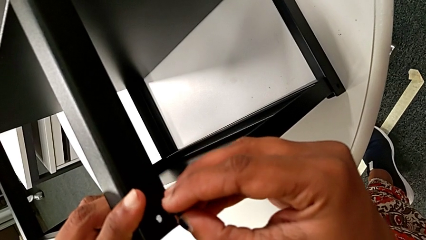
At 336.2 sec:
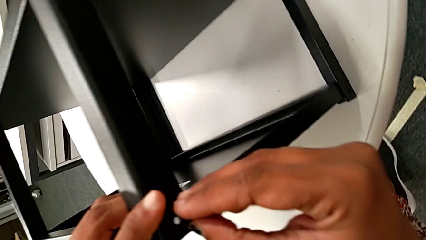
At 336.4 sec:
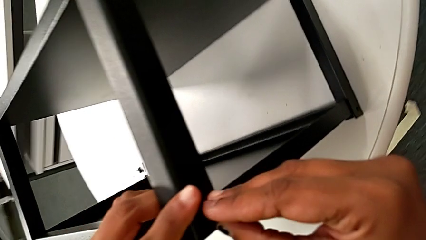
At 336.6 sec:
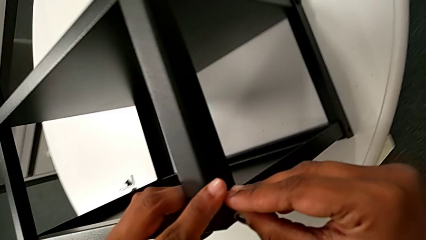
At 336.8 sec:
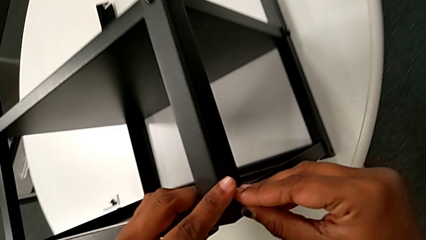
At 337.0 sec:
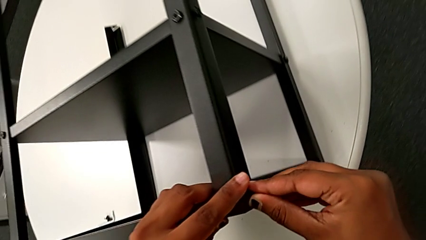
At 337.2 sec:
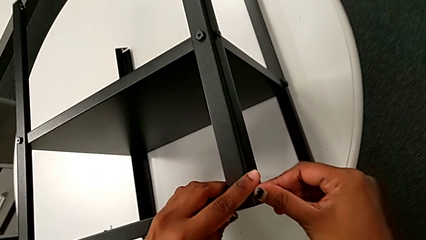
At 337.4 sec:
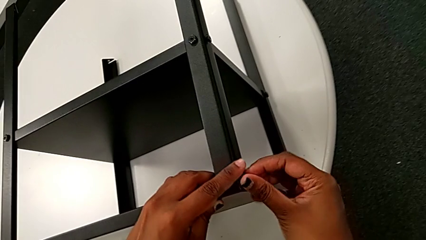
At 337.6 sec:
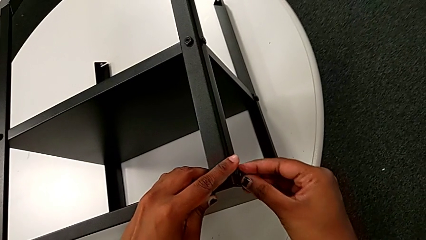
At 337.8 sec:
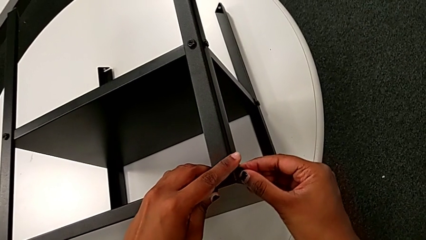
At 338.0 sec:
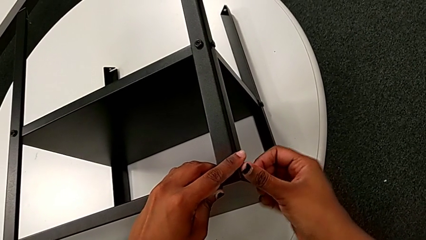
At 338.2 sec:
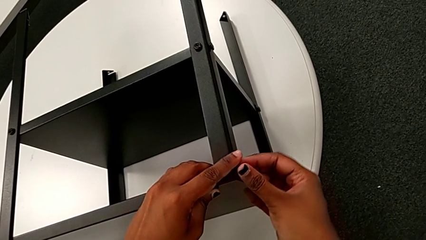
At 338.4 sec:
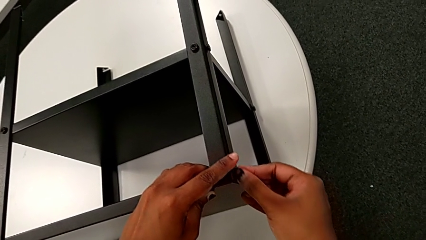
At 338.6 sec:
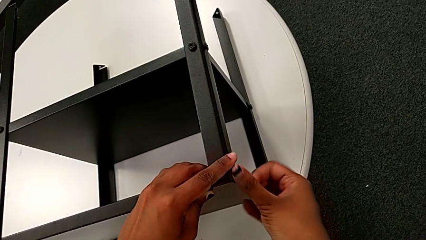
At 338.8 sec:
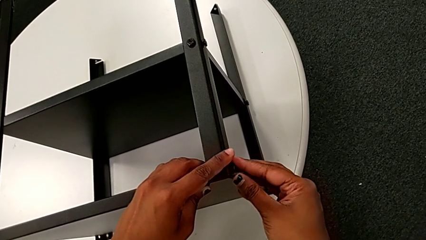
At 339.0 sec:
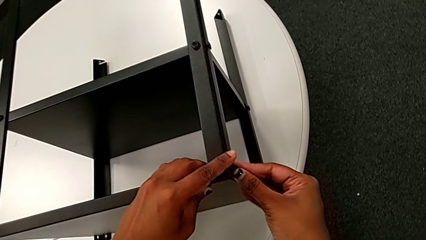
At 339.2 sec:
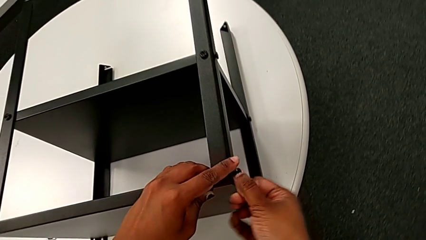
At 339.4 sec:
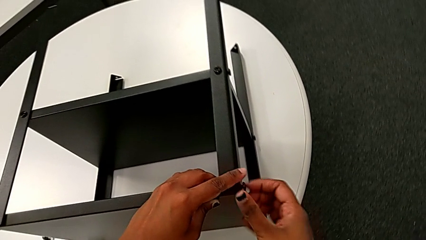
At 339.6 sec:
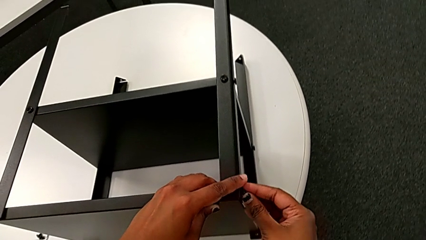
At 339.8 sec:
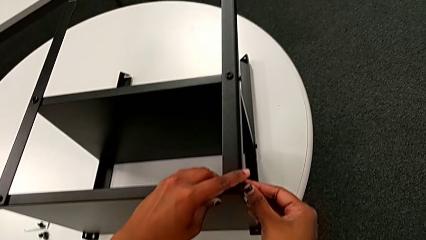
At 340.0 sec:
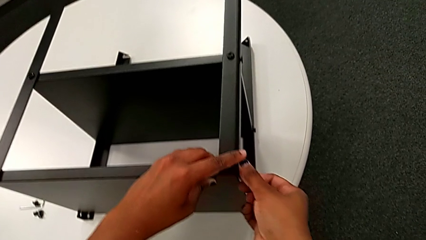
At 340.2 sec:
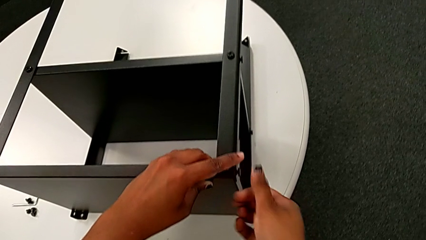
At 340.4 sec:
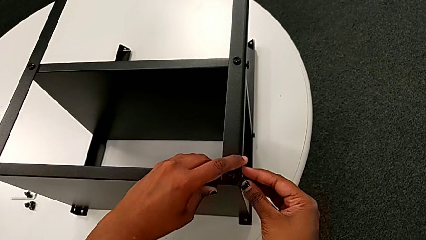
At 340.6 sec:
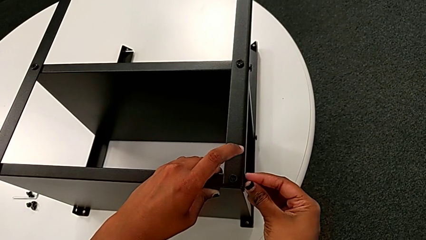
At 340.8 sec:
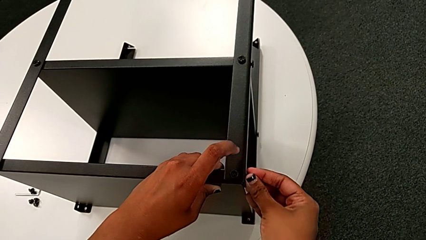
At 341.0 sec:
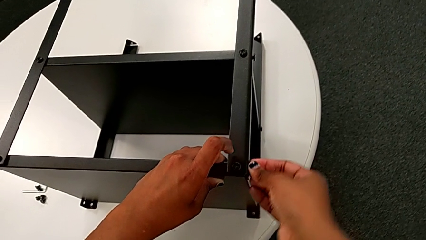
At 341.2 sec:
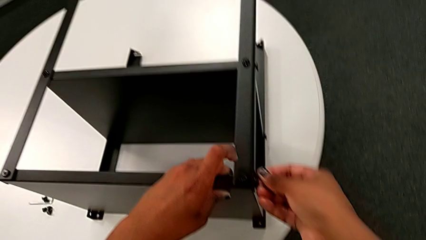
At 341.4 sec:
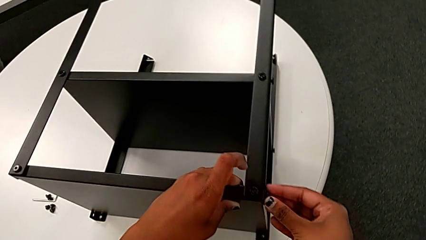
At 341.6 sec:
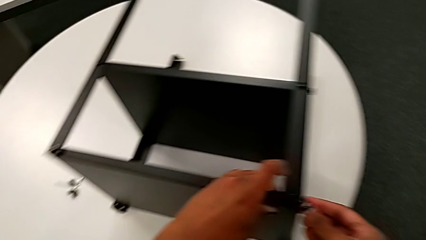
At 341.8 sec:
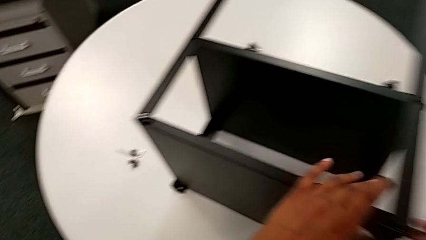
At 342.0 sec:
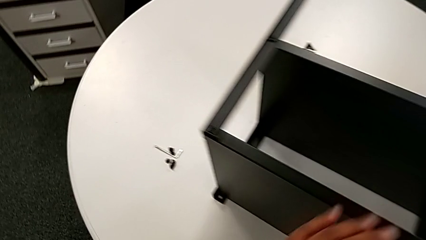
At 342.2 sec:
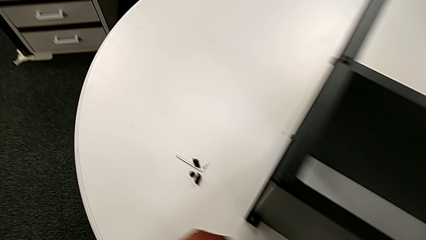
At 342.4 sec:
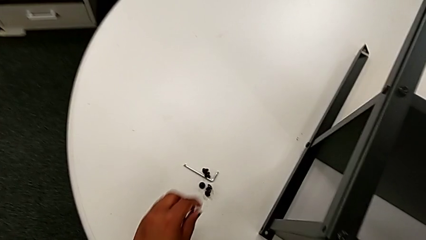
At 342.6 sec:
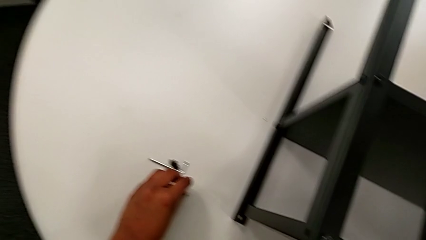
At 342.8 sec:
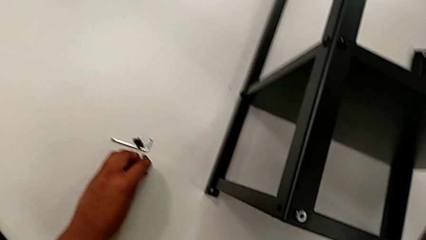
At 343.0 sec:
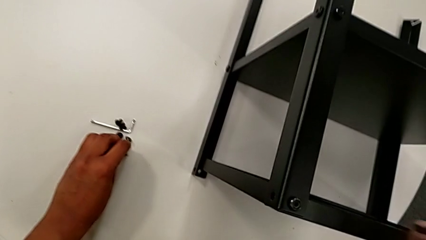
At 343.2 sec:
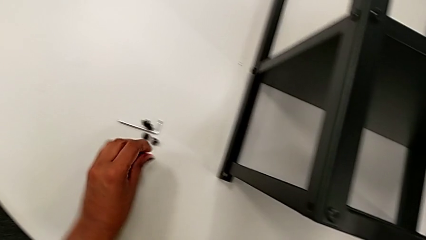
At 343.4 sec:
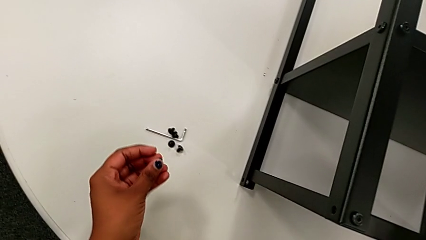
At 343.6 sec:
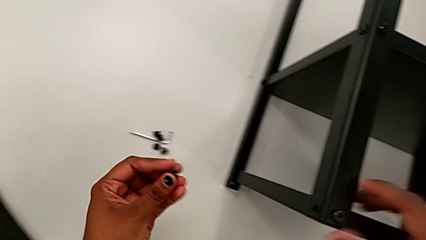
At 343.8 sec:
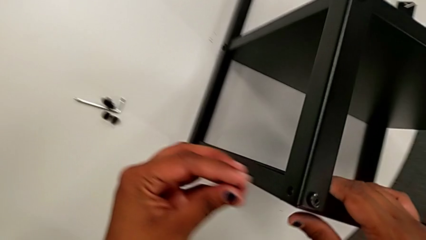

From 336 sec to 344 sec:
The camera wearer is screwing the second leg of the top tray. They insert the hex socket head, screw it, approach it, grab it and approach the top tray.

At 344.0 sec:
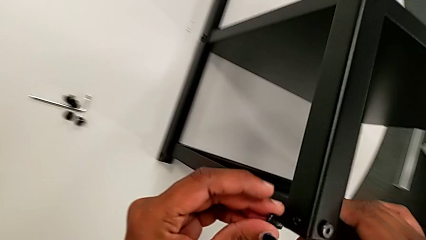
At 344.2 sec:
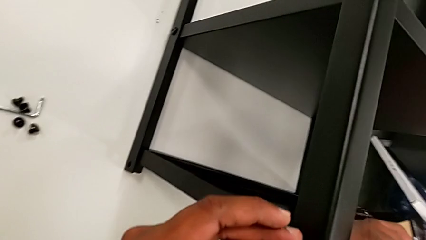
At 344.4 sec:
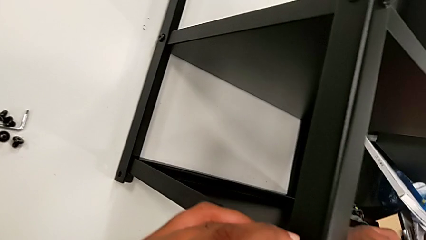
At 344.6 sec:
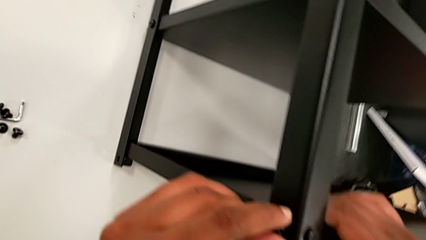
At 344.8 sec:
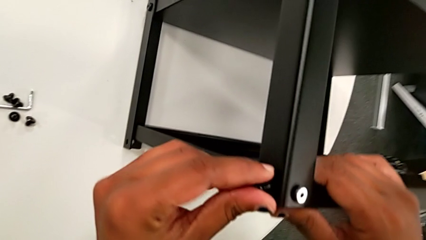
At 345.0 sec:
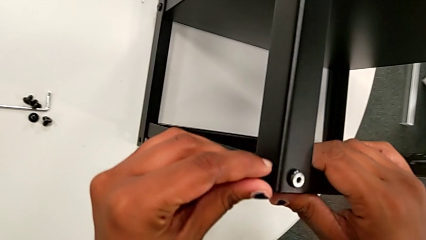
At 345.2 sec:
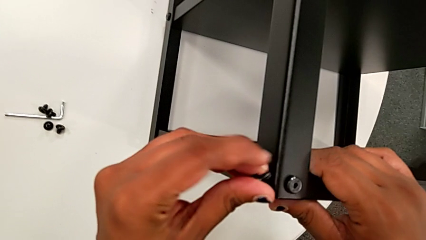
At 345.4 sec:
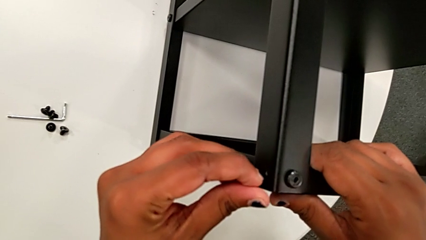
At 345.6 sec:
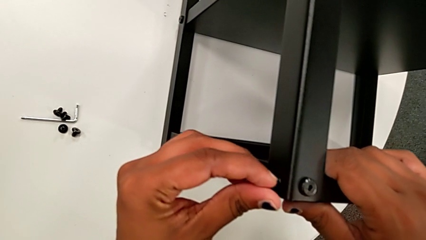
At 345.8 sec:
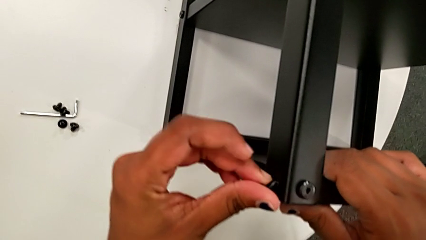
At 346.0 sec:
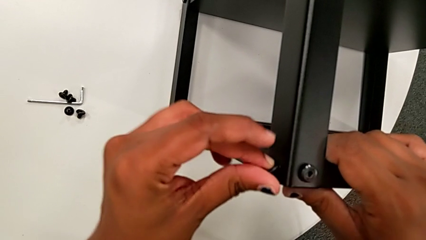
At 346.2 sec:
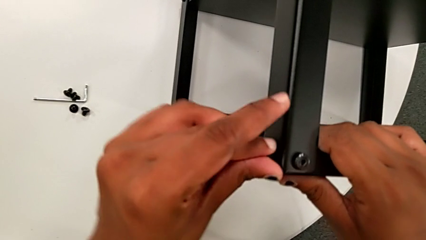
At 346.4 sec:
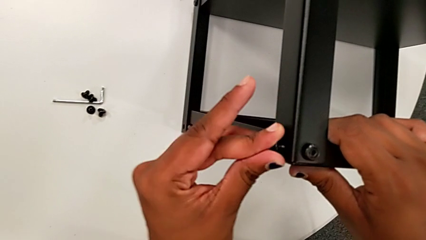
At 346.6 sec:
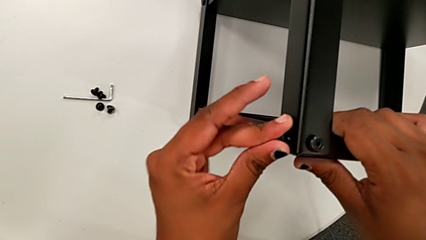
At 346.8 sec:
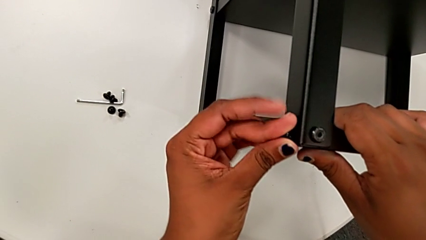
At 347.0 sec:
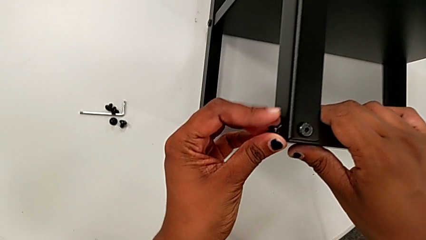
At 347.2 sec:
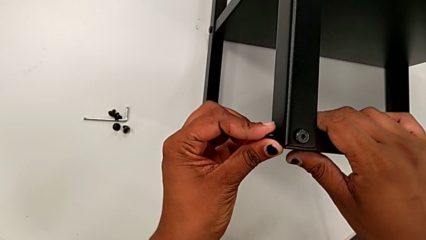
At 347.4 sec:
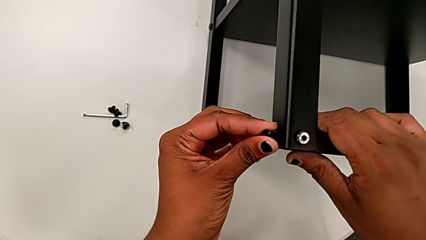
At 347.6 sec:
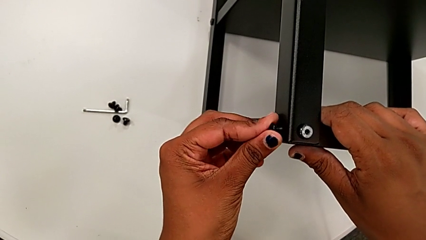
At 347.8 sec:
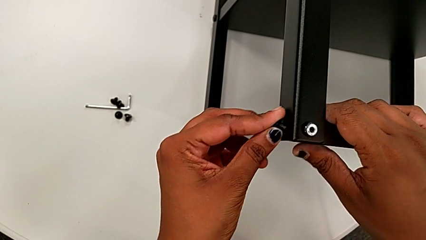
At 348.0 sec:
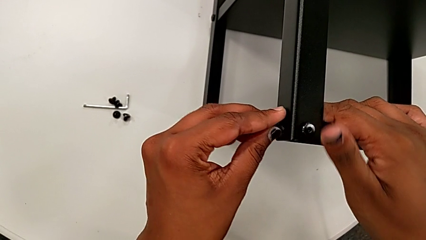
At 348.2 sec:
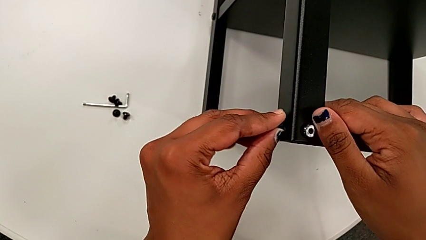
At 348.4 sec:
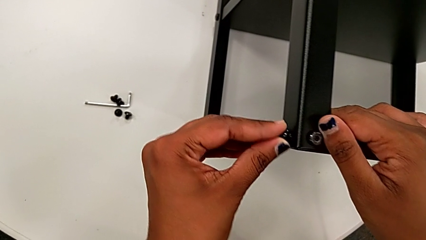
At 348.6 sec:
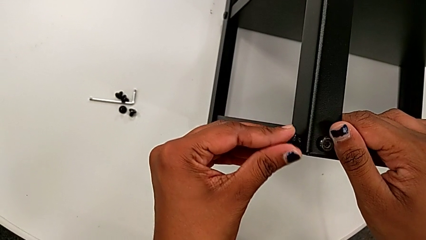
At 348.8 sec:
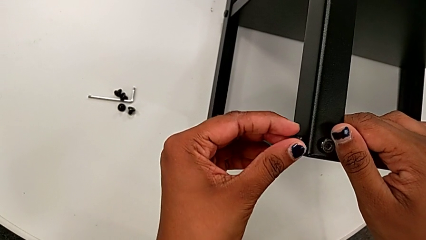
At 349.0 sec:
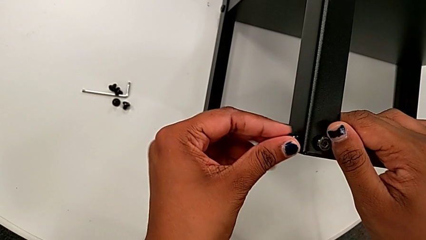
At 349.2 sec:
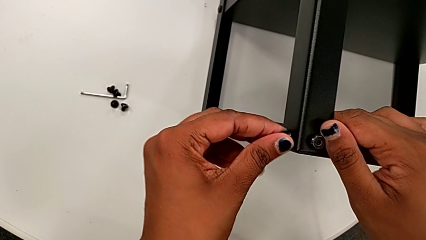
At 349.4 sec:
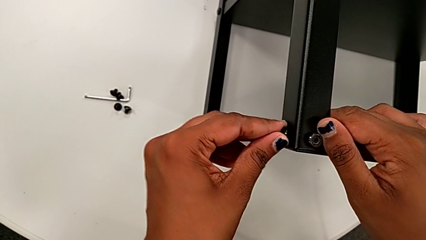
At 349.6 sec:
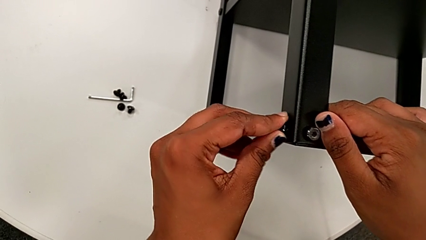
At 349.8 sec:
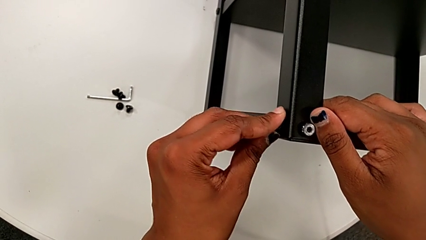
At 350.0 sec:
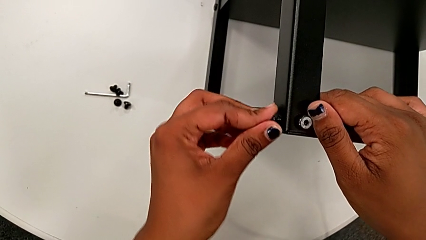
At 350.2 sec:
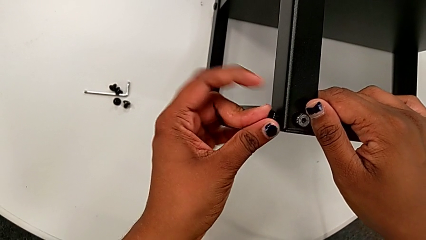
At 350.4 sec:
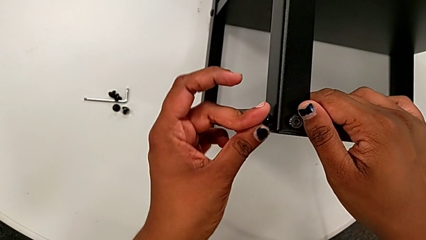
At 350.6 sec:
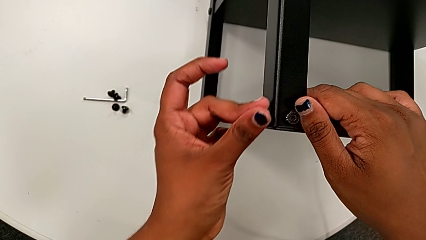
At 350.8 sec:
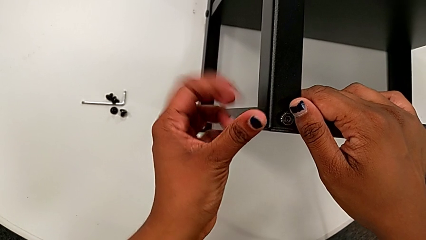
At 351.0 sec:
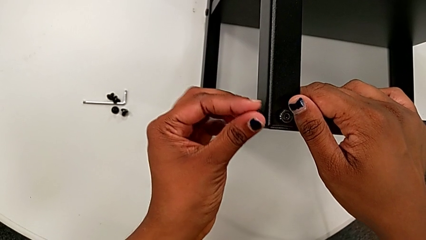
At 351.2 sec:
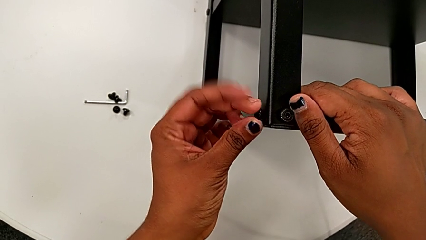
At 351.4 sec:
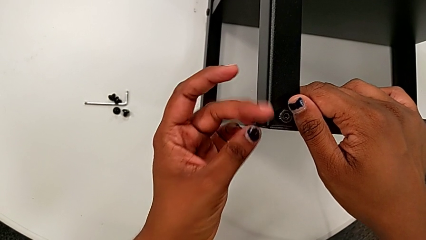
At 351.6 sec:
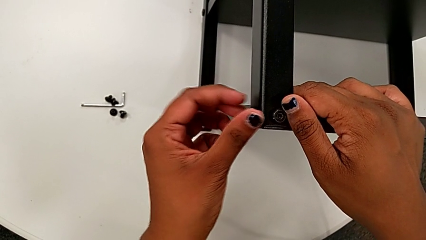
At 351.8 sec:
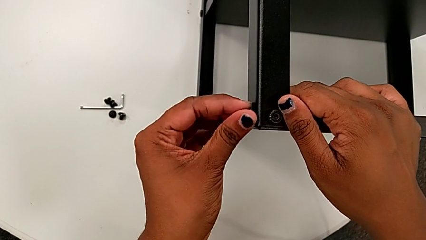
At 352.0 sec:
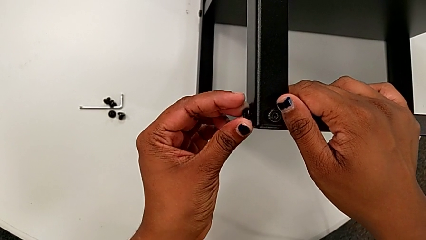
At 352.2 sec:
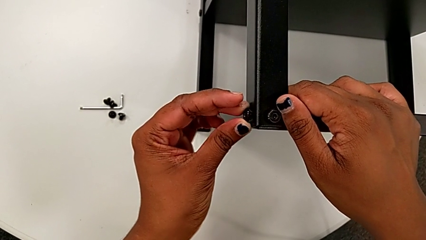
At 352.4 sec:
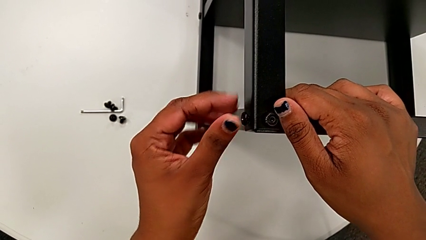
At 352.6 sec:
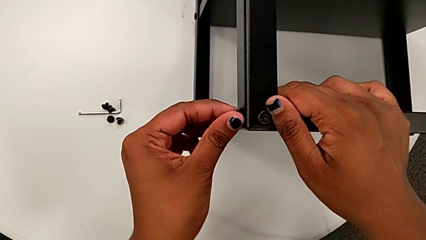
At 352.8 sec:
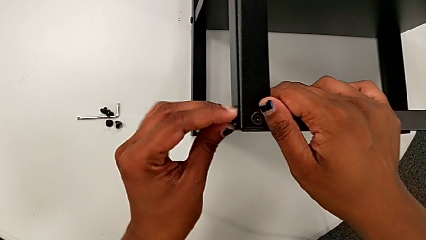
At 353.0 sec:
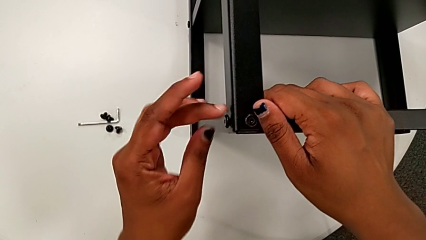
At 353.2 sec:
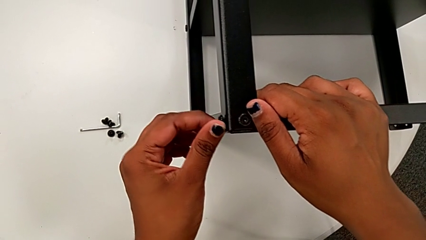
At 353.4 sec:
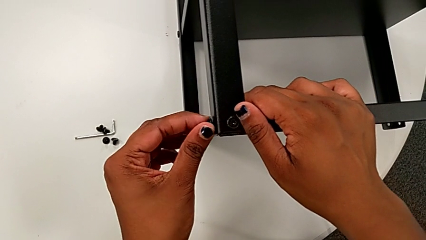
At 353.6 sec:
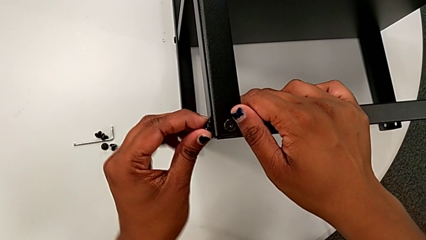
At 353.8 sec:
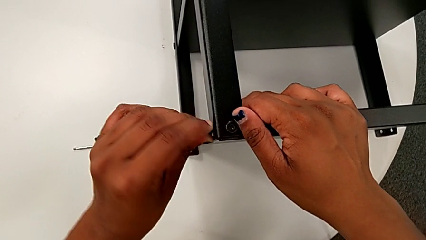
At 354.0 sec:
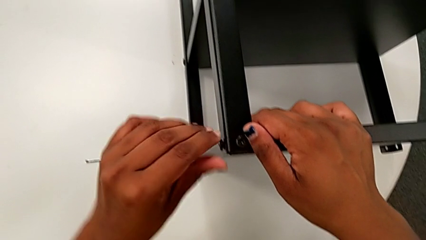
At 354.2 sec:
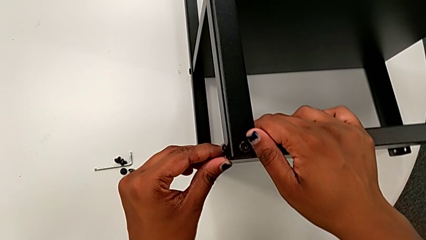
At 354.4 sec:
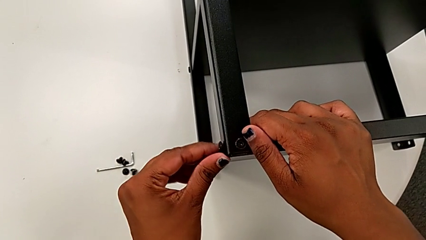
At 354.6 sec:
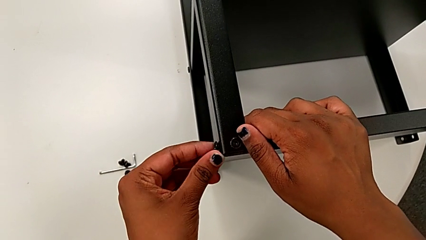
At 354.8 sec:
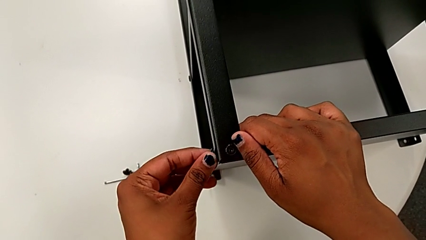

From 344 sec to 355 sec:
The camera wearer is screwing the legs of the top tray. They insert the hex socket head and begin to screw it.
